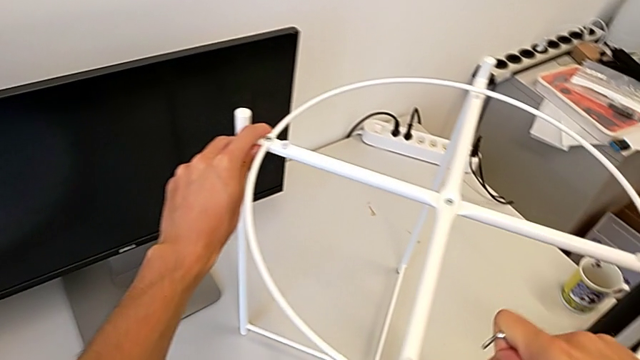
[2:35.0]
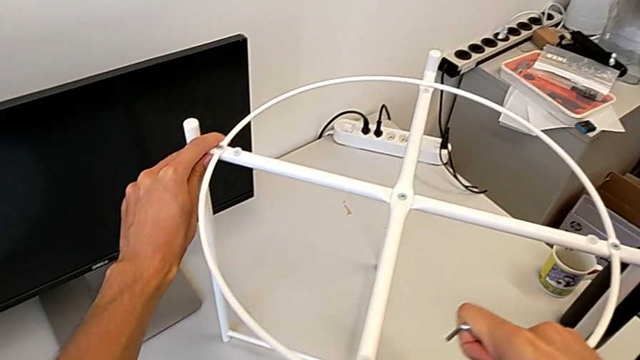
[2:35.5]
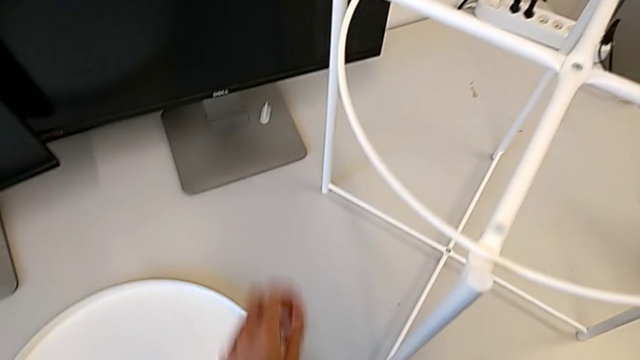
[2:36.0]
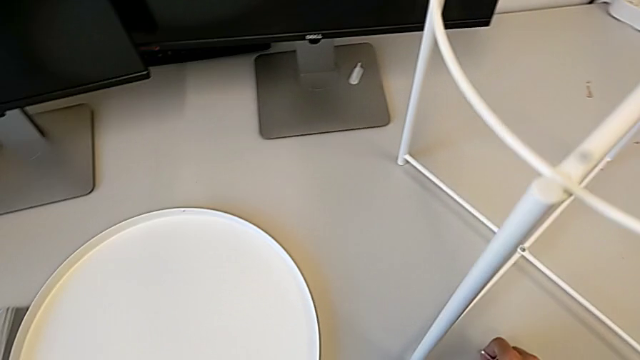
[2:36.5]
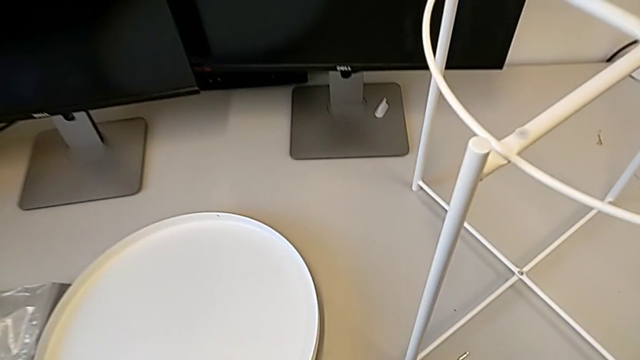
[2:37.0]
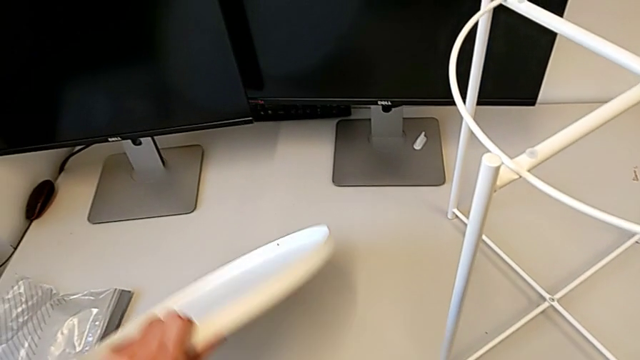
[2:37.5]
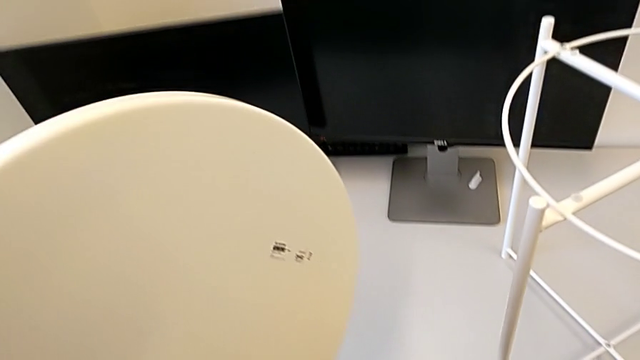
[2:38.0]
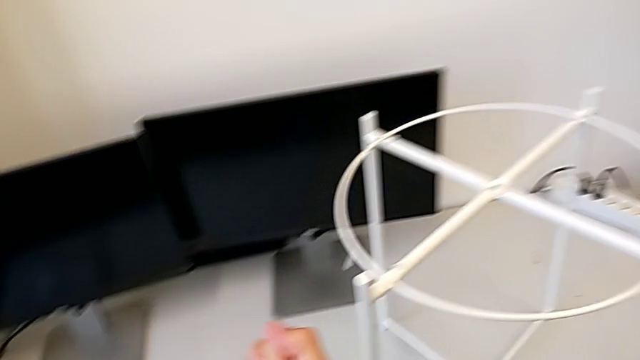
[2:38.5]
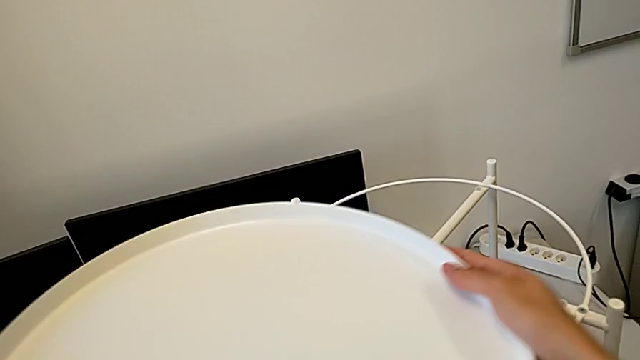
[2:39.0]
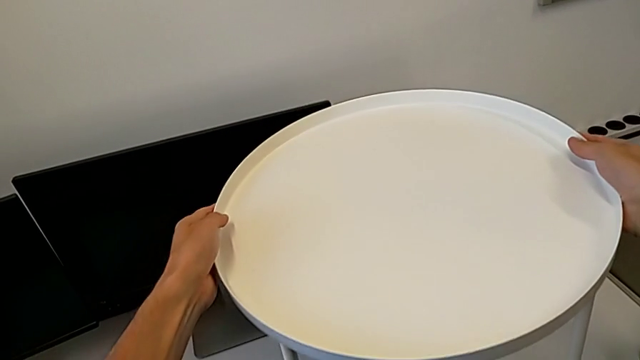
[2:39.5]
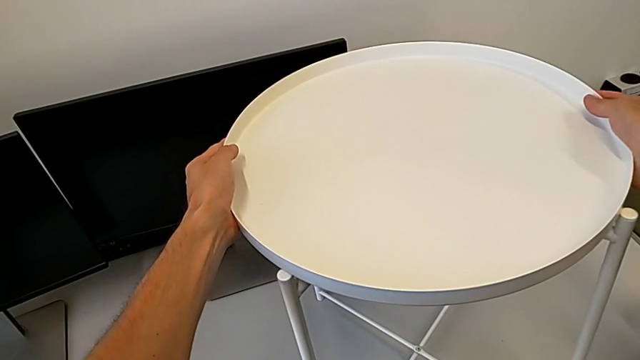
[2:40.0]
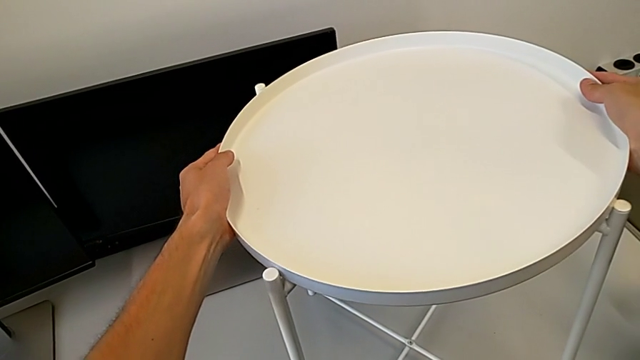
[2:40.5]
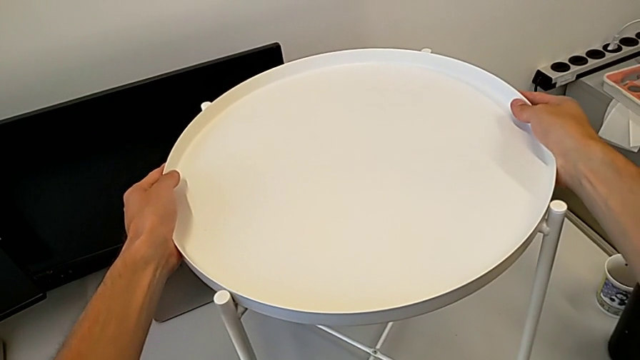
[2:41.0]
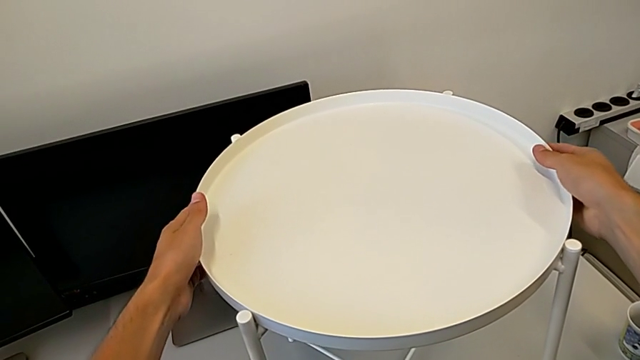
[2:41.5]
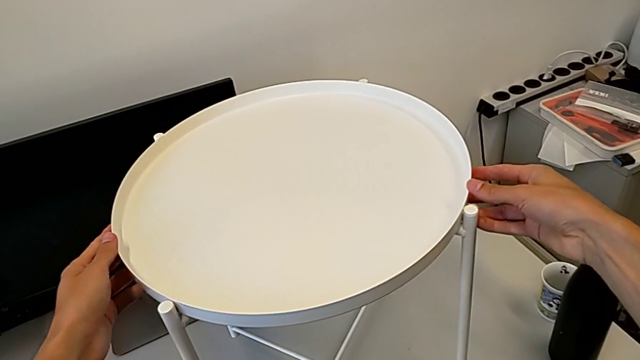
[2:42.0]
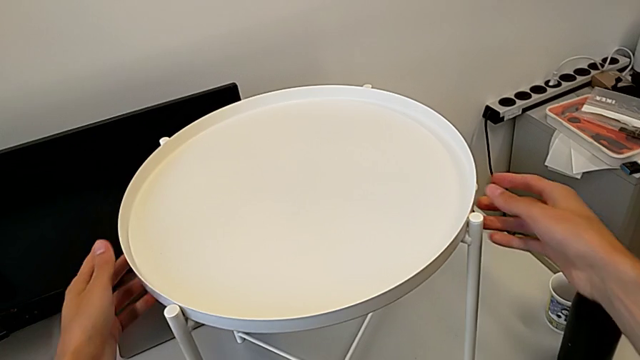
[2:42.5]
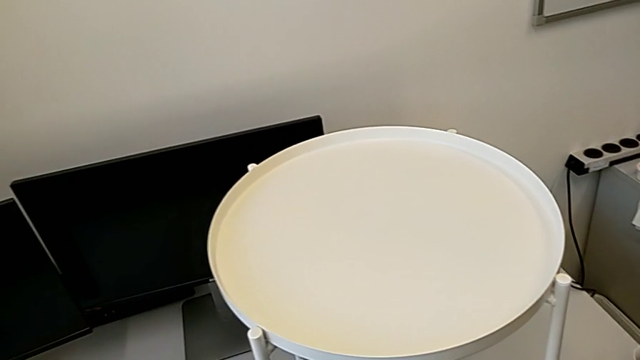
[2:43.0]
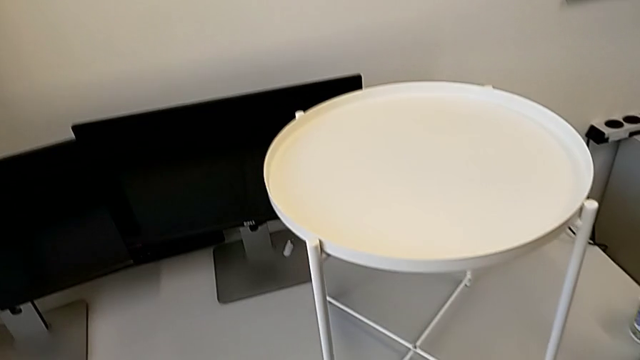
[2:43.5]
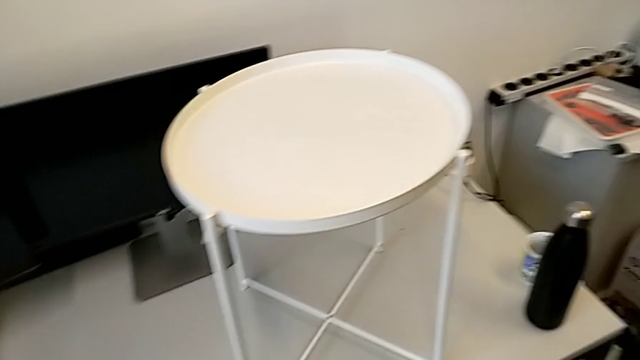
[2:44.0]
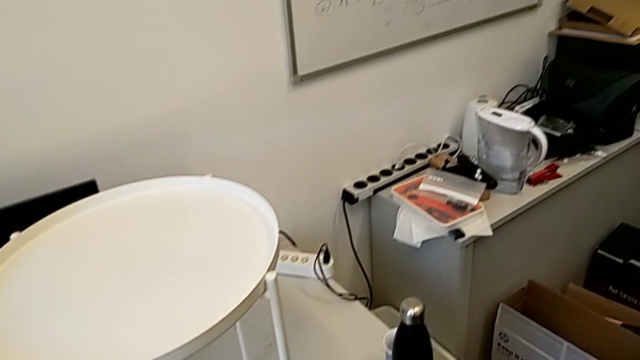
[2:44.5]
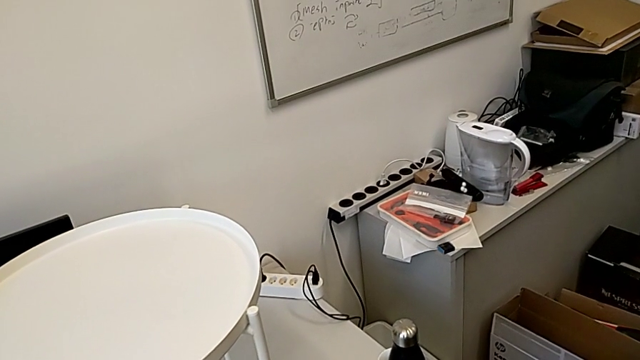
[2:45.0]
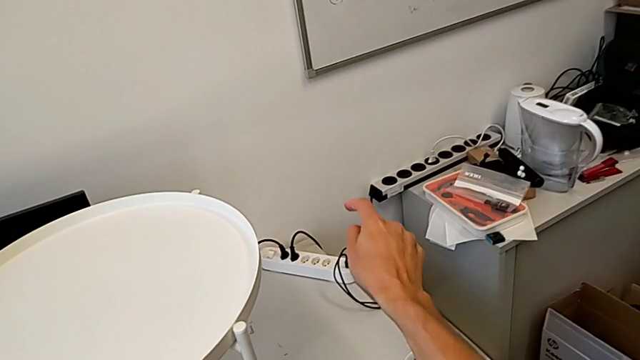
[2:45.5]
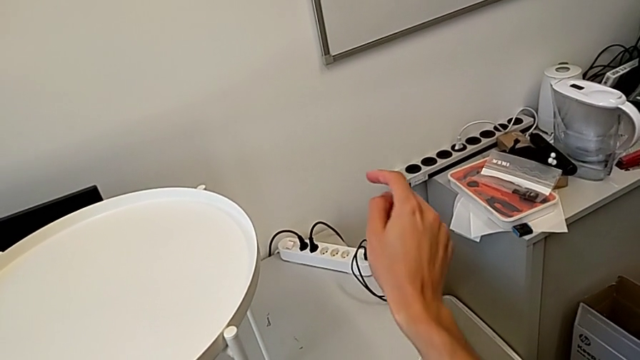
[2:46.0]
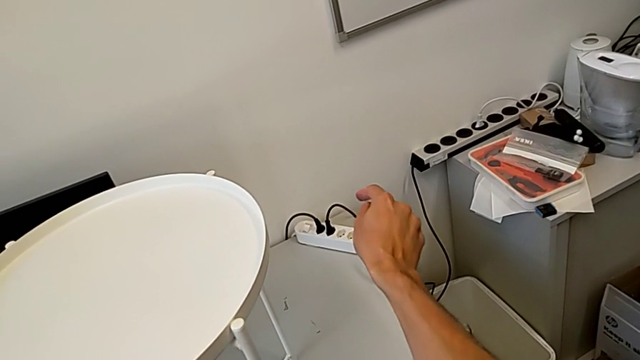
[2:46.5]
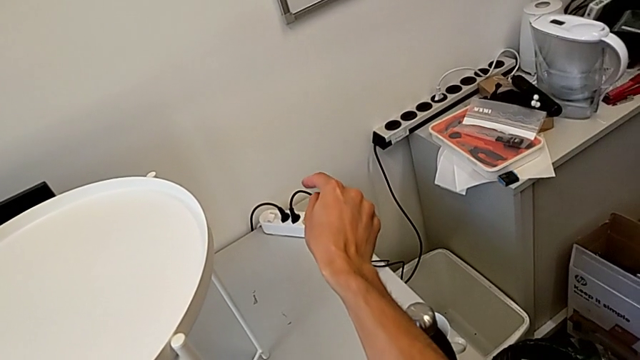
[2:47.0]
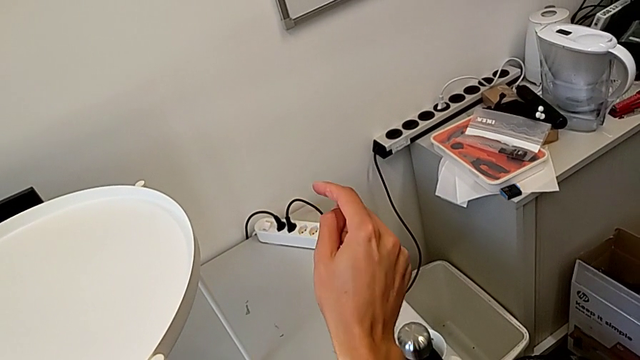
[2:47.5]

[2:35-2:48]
The camera wearer puts the tray on the circle. They inspect the tray table, place the Allen wrench, grab the tray and place it.
